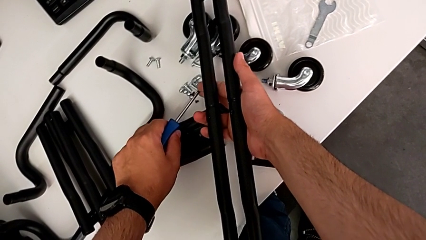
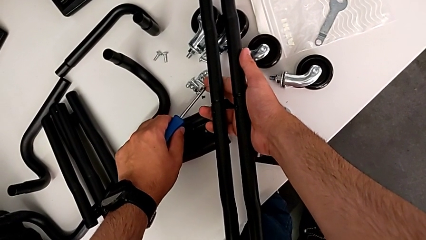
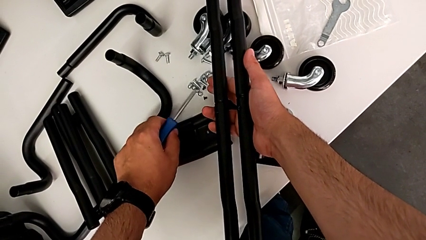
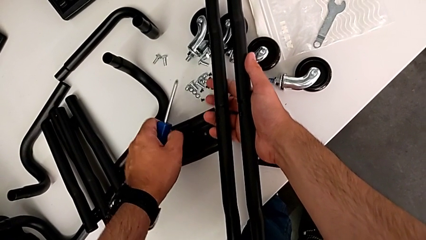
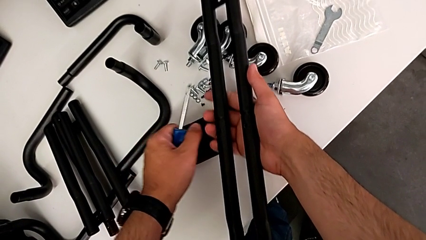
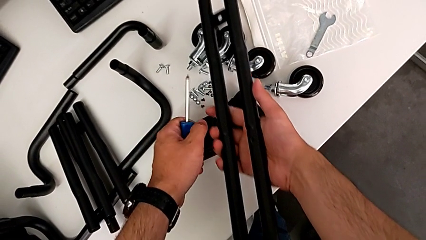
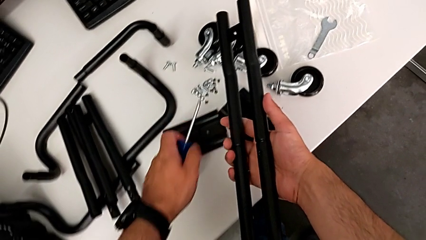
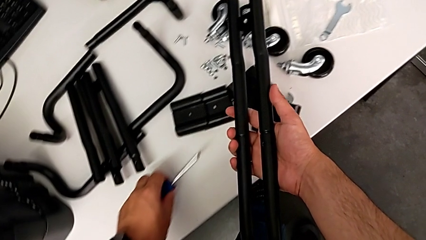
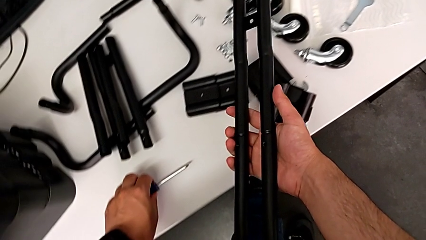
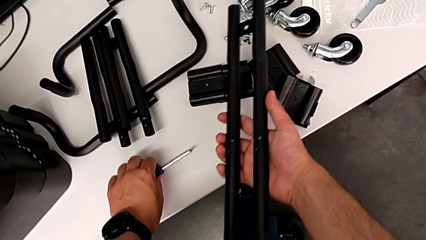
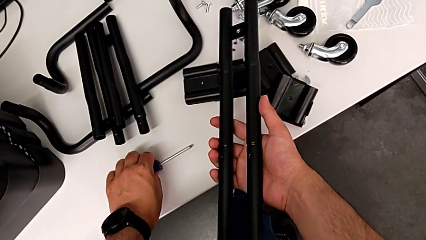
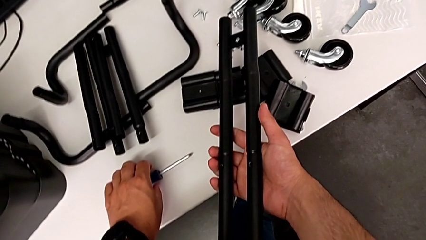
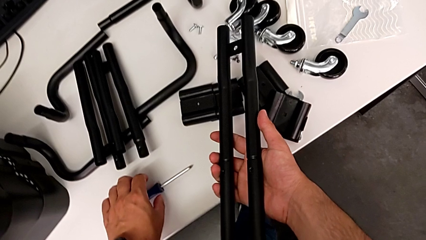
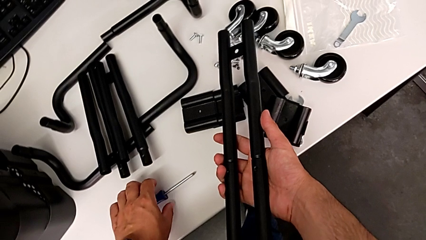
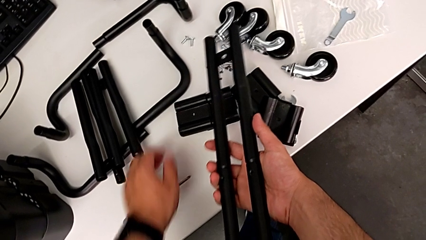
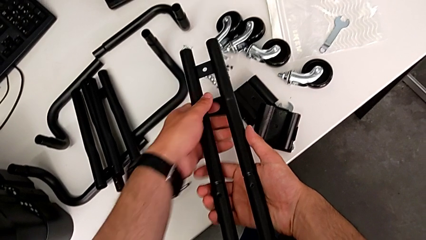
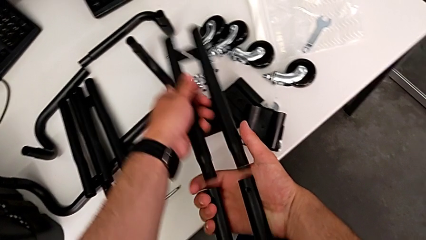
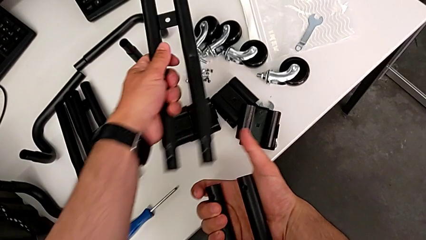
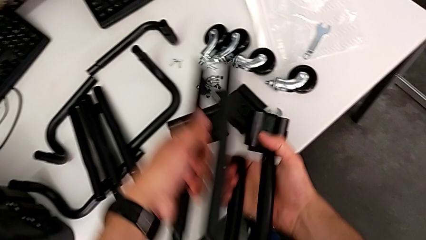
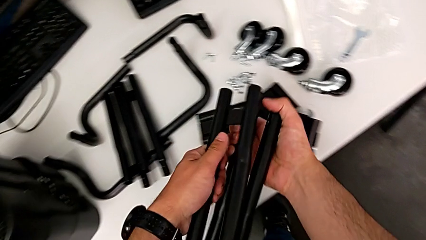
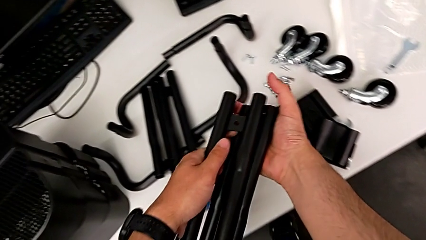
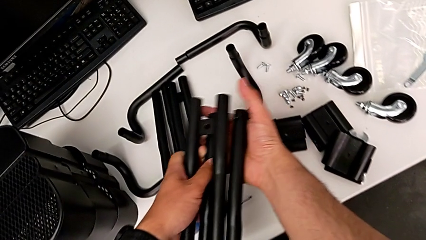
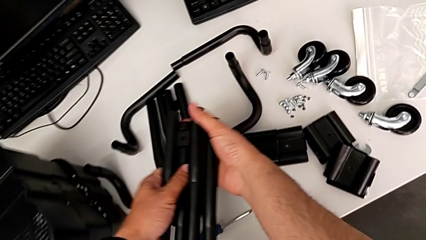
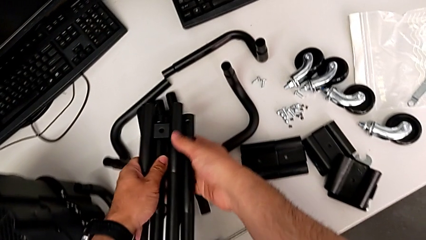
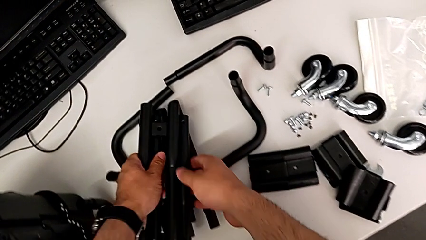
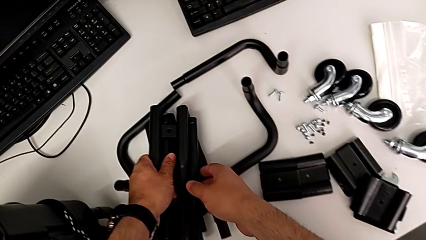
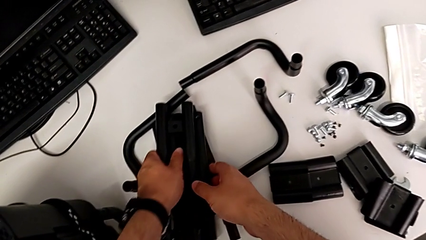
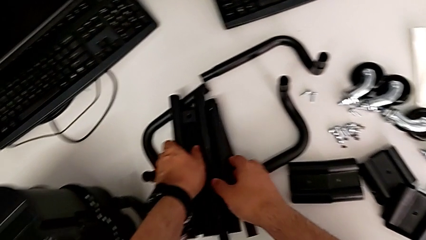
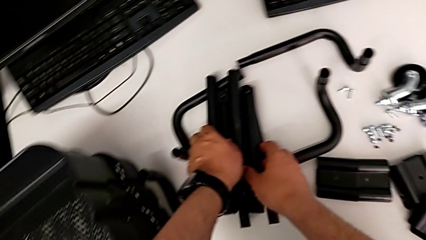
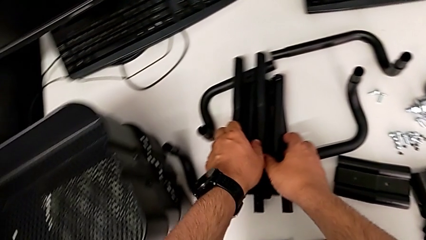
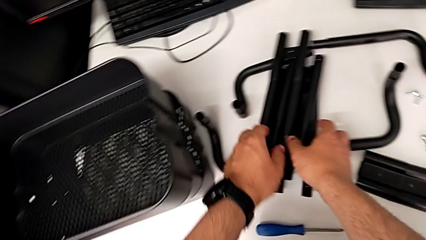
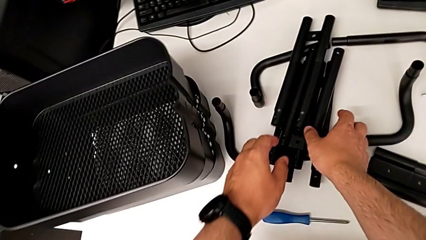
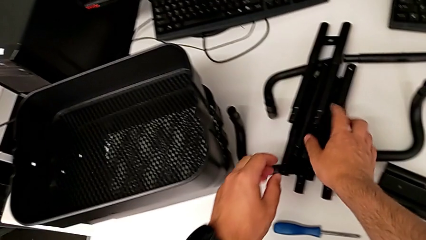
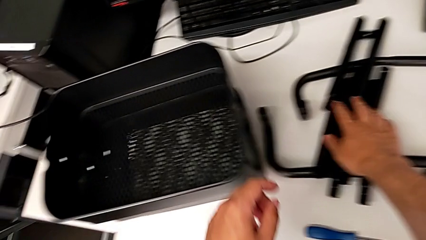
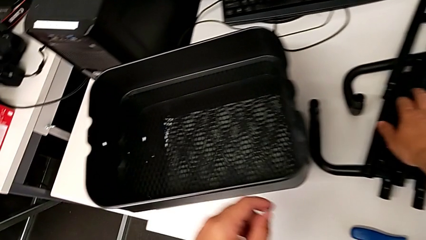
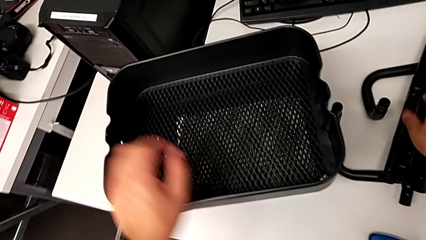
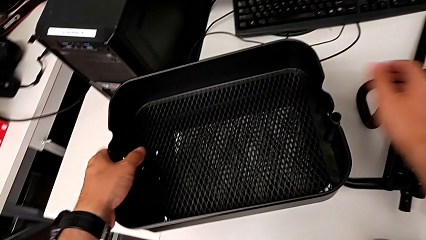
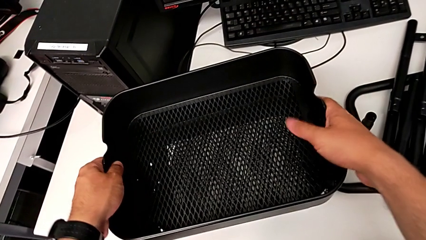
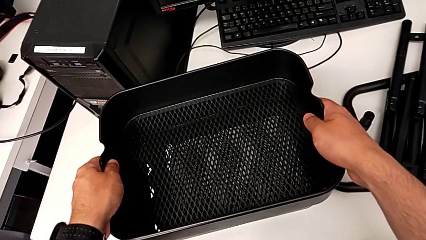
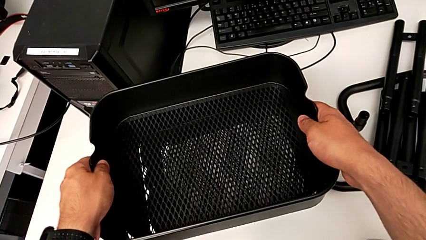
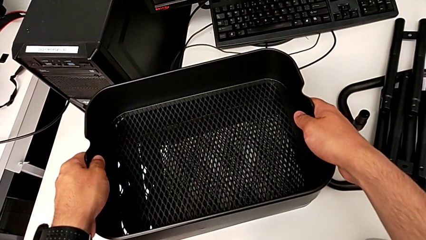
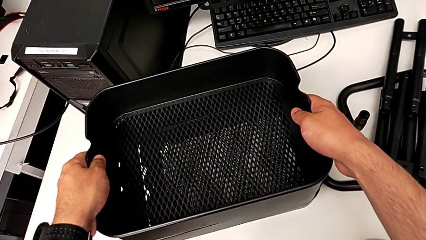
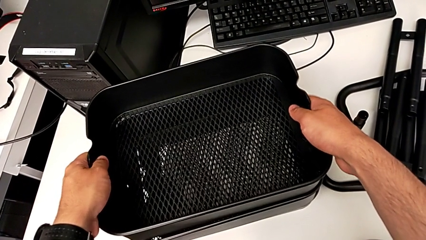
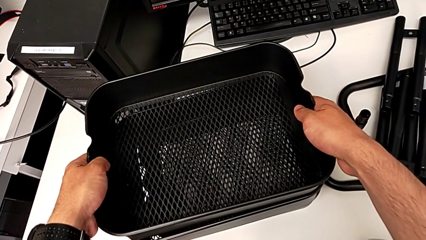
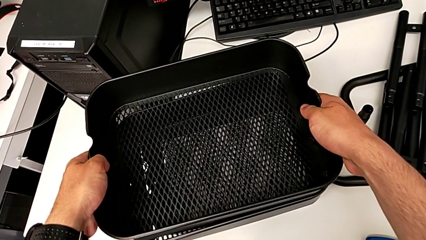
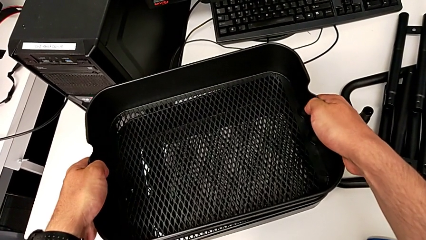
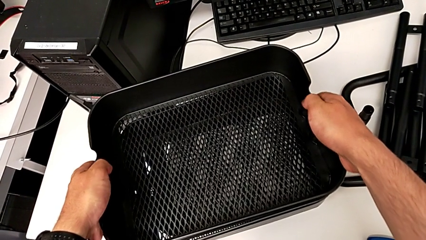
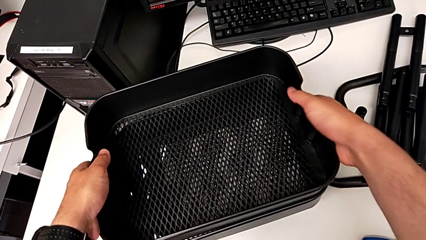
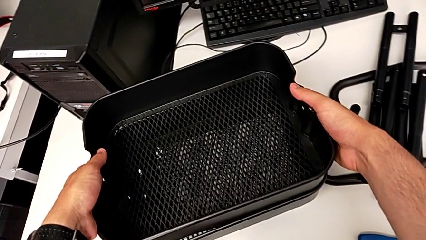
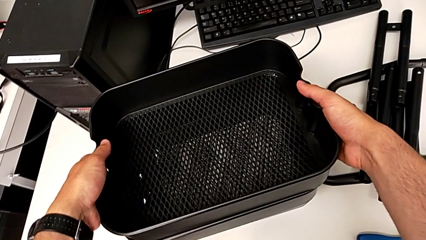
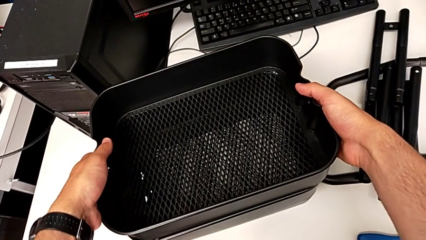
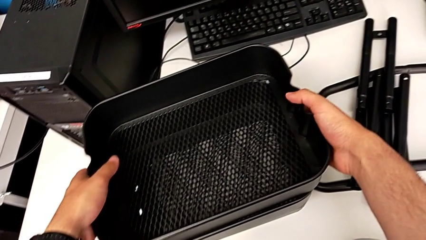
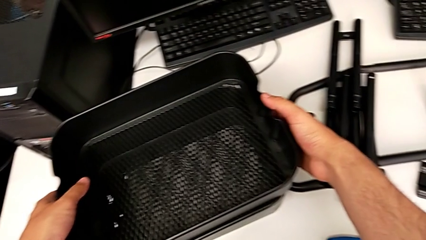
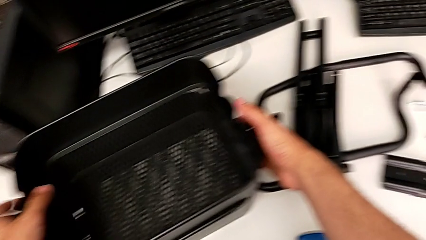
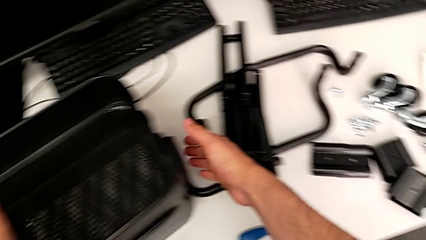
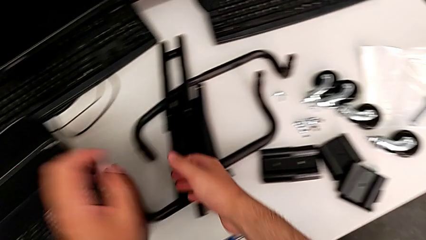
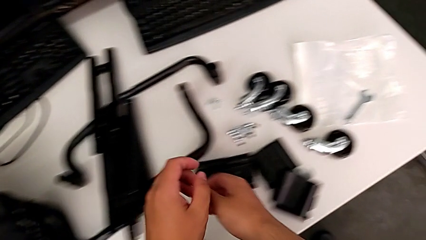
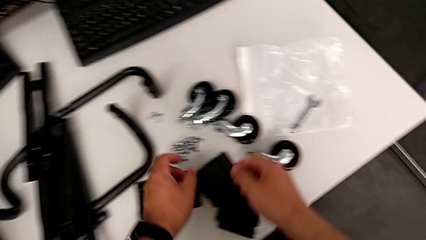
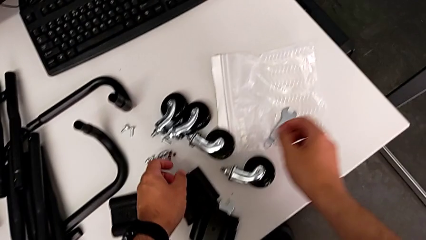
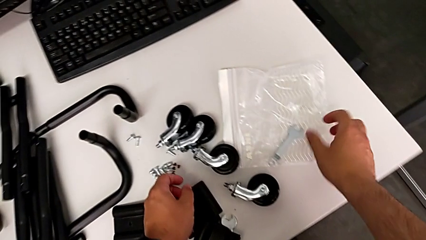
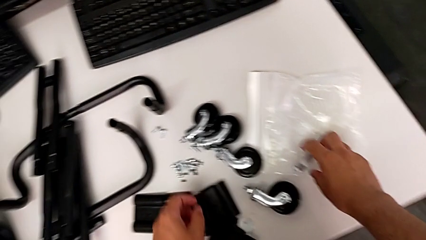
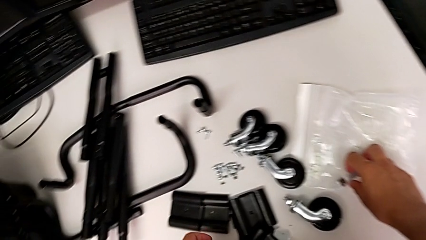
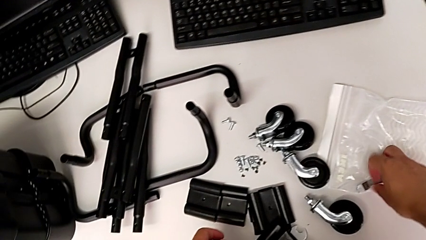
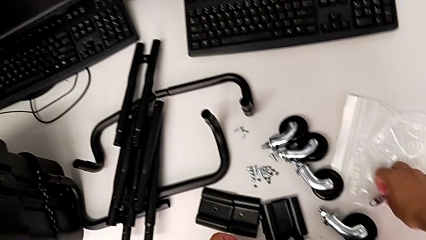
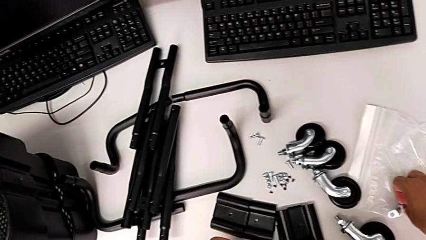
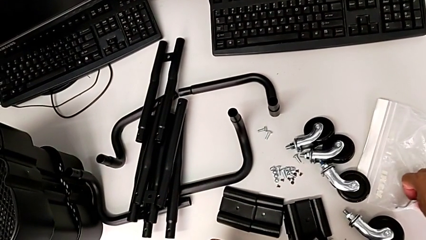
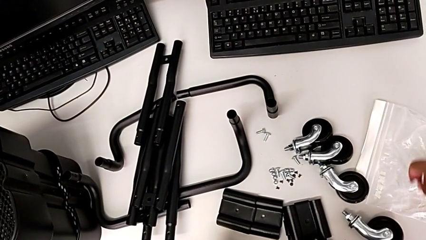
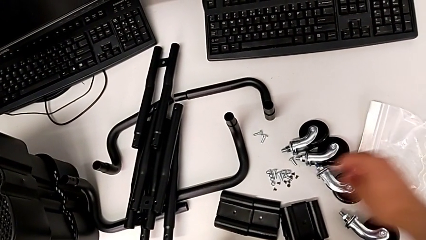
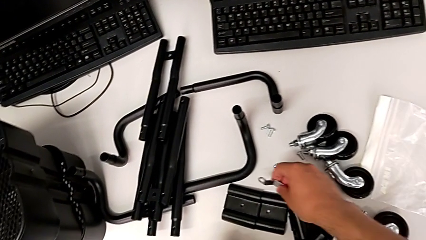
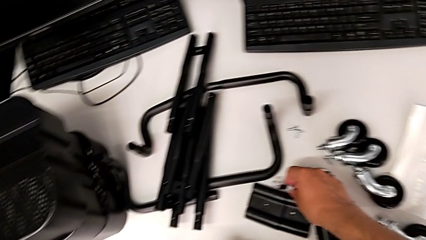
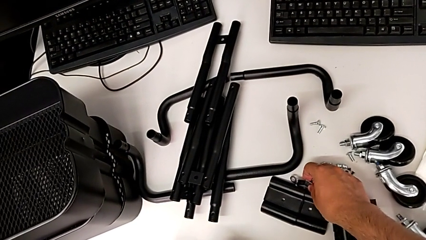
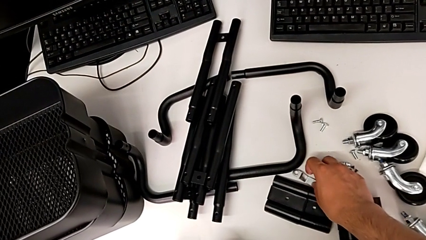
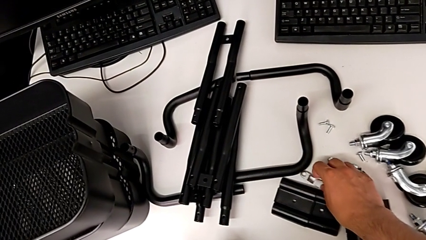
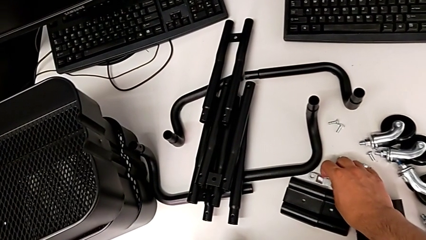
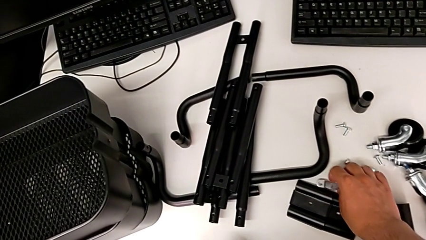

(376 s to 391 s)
The camera wearer is disassembling the second side bar. They place the screwdriver, disassemble the second leg and stack it.
